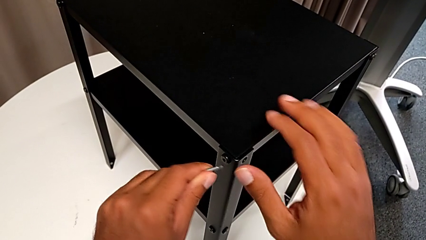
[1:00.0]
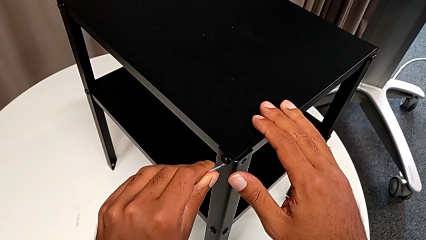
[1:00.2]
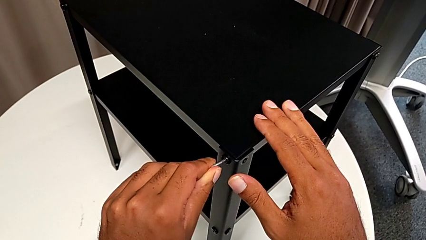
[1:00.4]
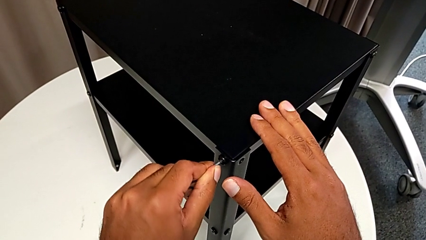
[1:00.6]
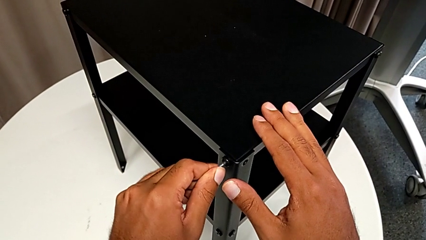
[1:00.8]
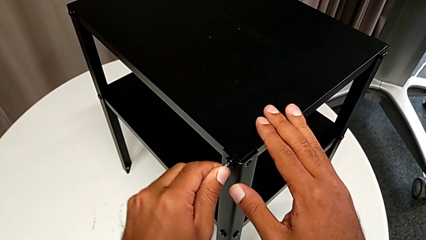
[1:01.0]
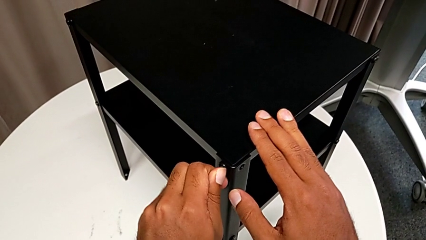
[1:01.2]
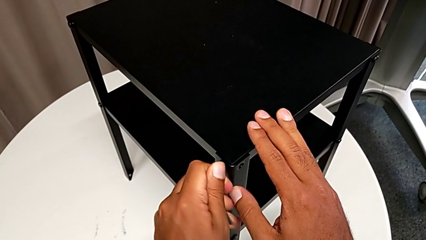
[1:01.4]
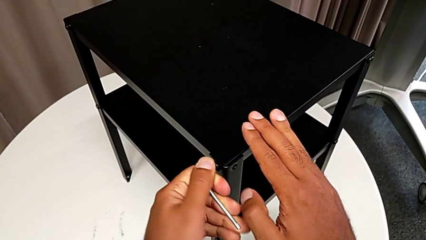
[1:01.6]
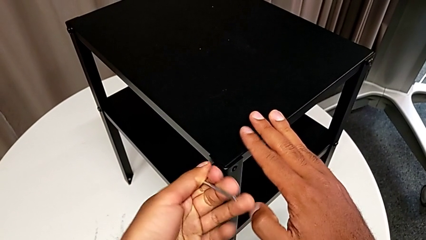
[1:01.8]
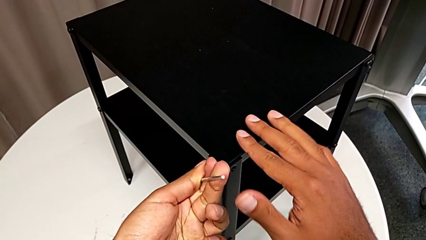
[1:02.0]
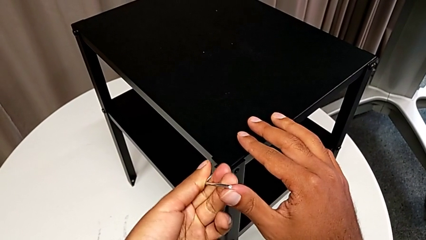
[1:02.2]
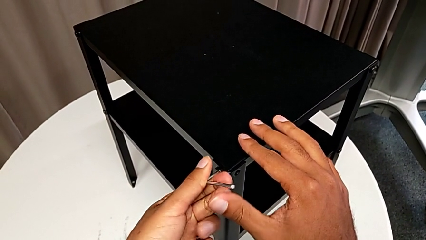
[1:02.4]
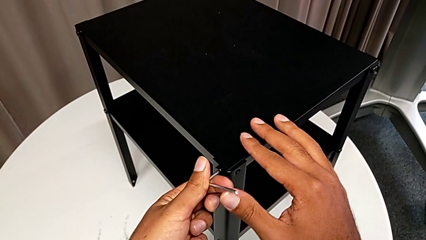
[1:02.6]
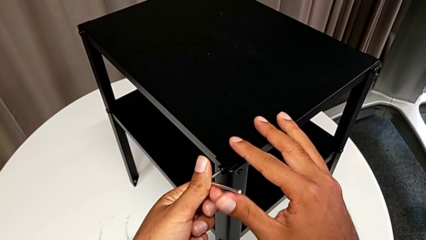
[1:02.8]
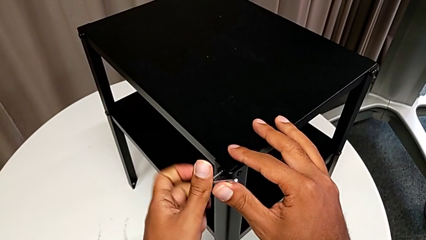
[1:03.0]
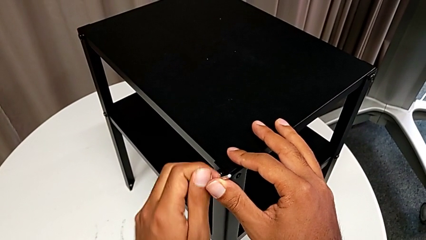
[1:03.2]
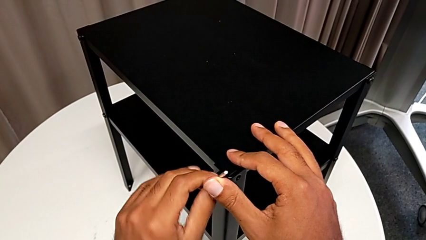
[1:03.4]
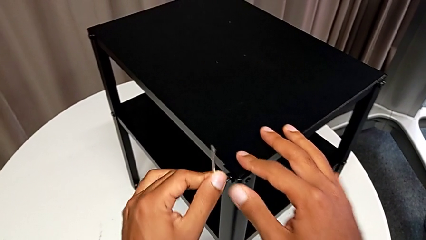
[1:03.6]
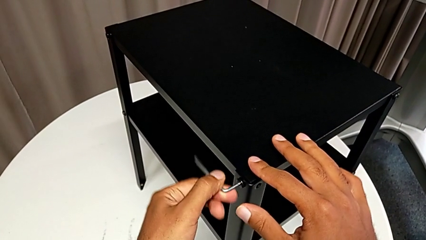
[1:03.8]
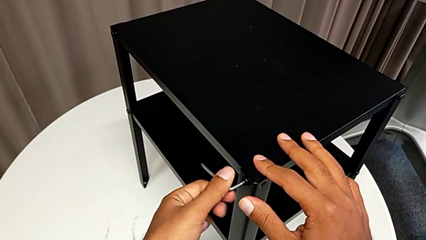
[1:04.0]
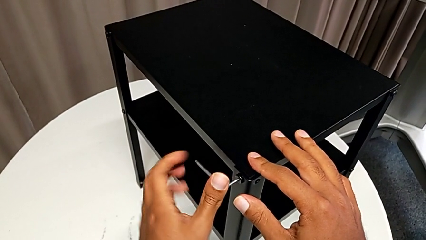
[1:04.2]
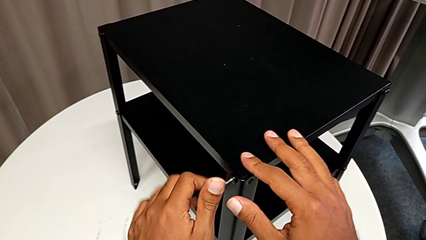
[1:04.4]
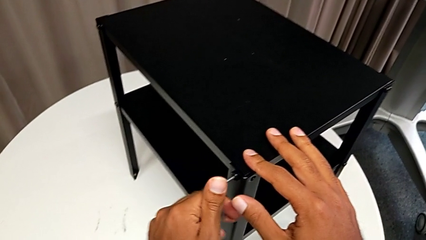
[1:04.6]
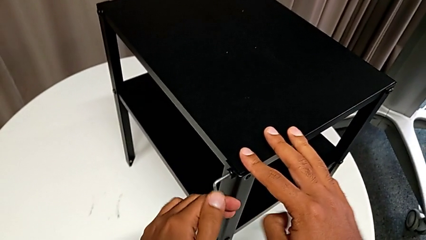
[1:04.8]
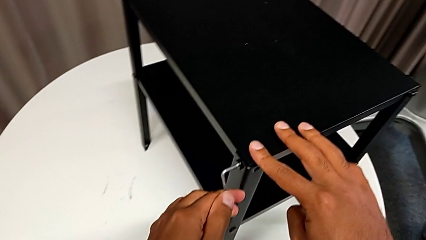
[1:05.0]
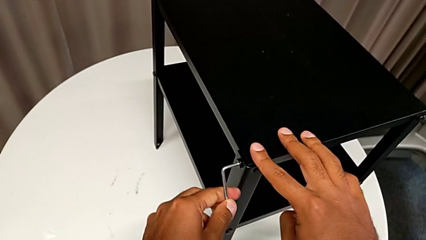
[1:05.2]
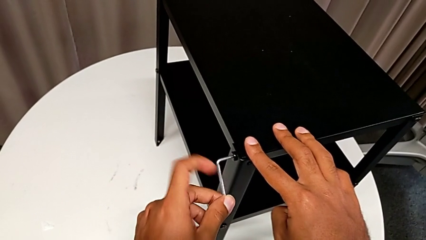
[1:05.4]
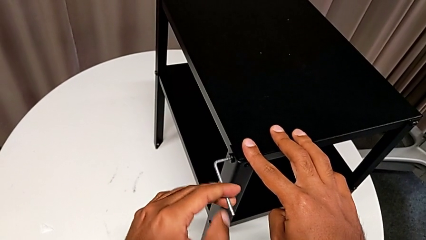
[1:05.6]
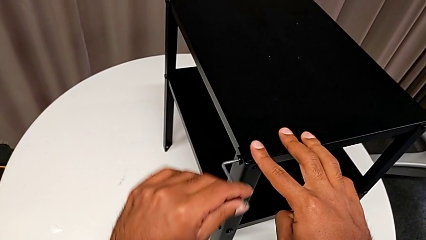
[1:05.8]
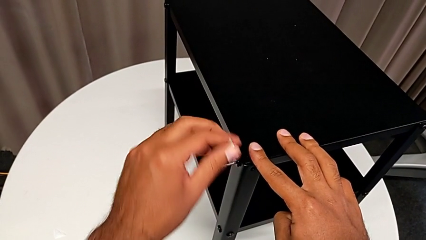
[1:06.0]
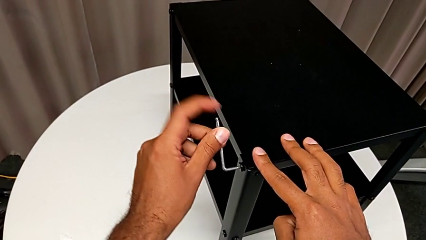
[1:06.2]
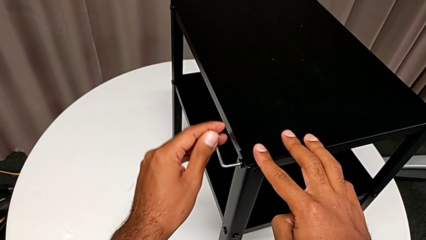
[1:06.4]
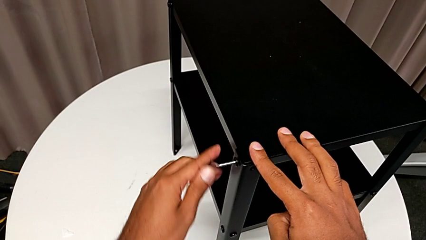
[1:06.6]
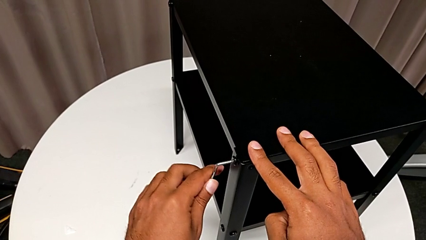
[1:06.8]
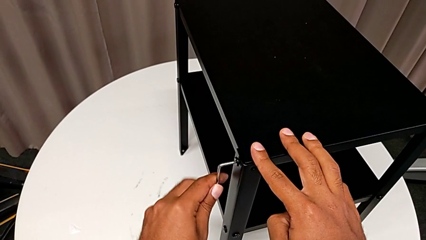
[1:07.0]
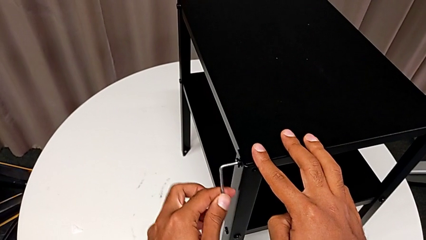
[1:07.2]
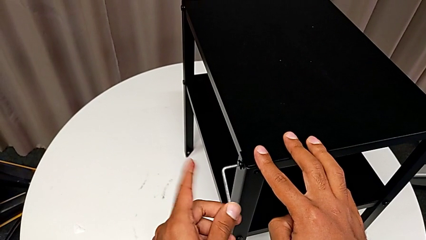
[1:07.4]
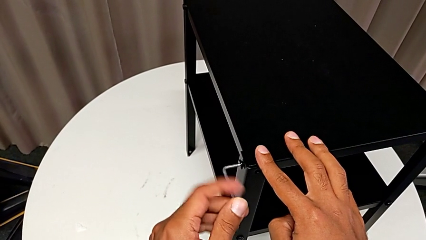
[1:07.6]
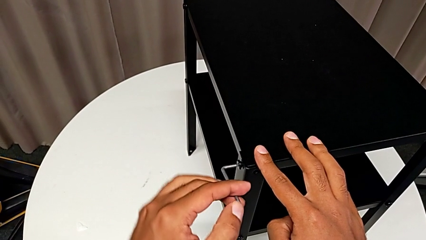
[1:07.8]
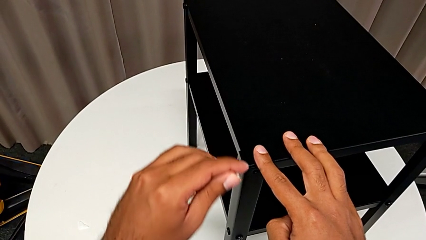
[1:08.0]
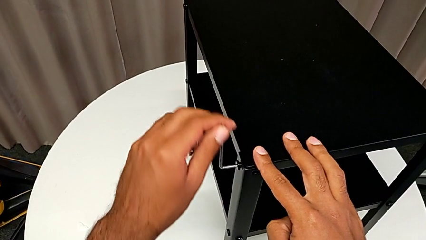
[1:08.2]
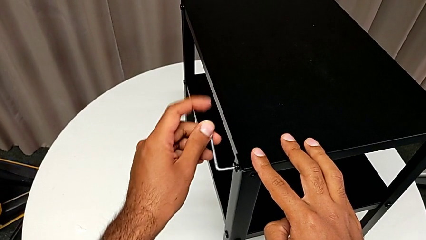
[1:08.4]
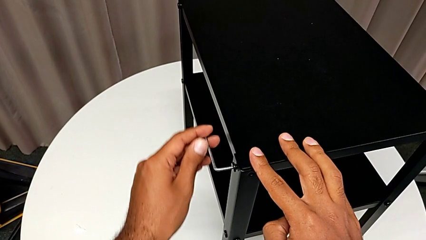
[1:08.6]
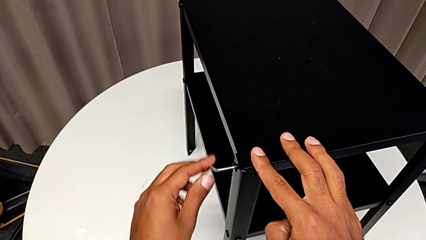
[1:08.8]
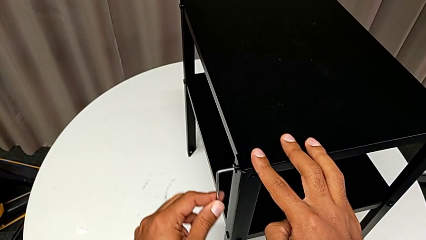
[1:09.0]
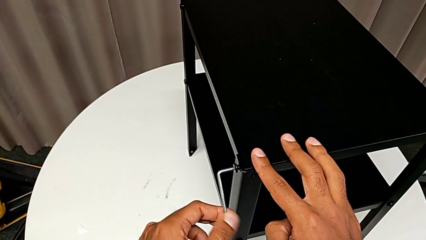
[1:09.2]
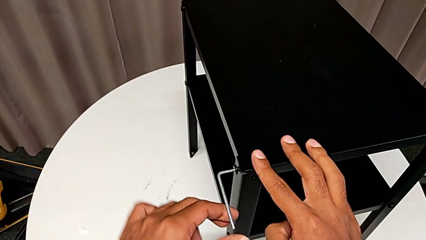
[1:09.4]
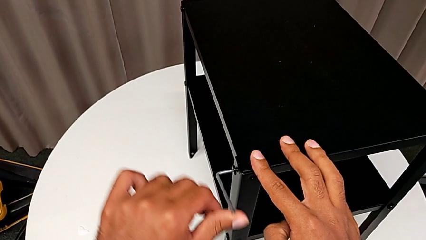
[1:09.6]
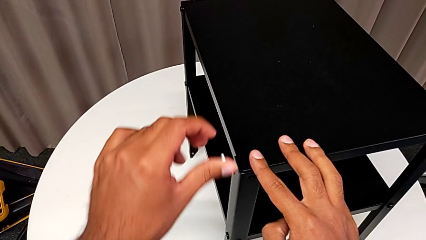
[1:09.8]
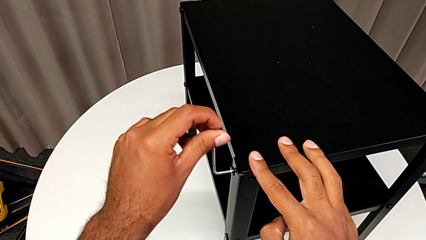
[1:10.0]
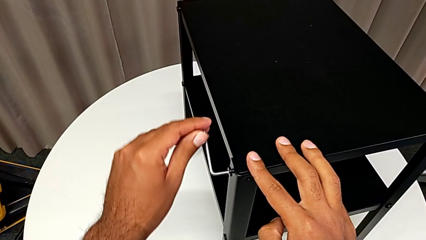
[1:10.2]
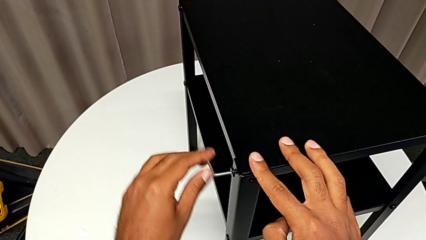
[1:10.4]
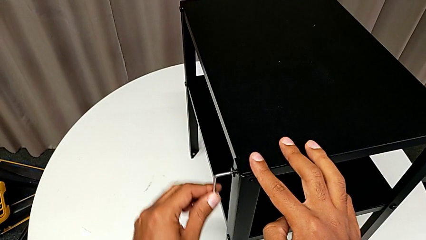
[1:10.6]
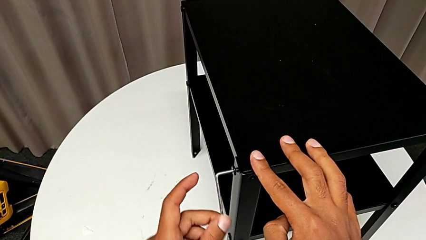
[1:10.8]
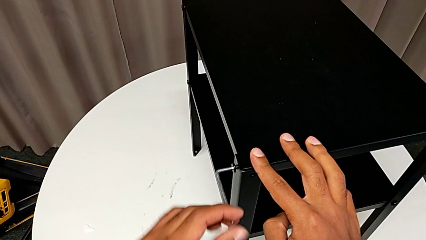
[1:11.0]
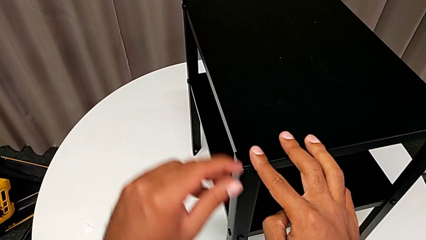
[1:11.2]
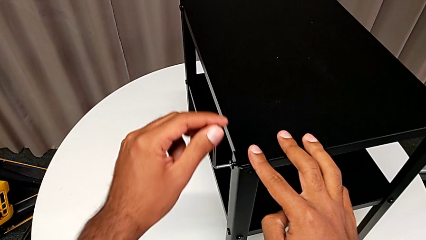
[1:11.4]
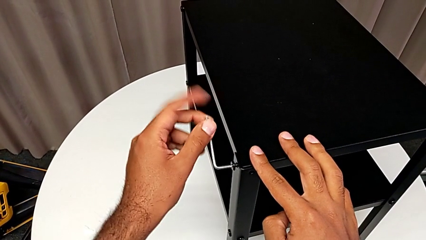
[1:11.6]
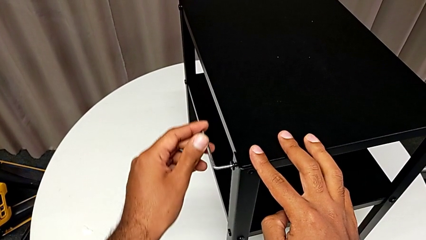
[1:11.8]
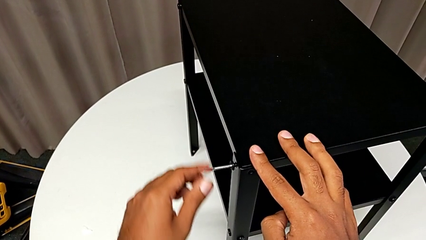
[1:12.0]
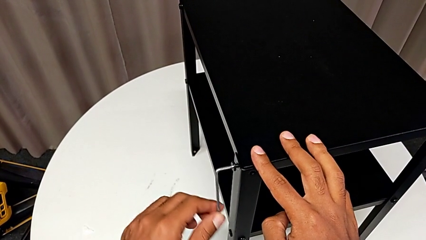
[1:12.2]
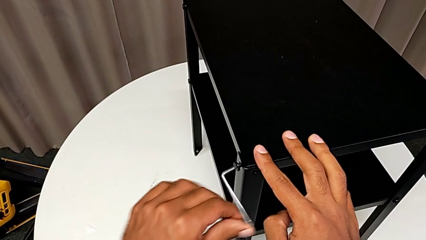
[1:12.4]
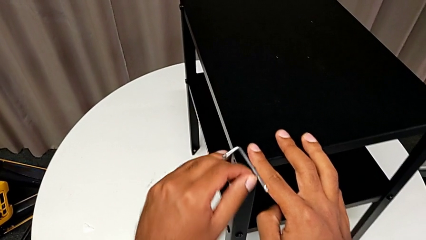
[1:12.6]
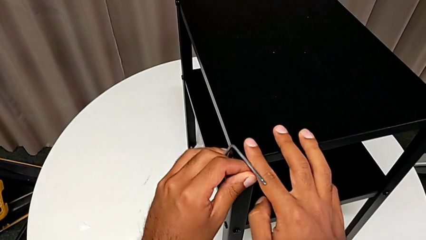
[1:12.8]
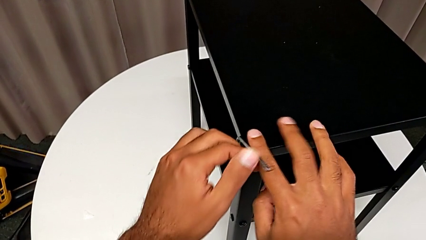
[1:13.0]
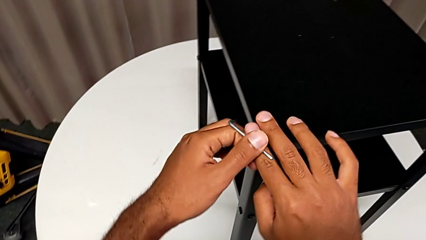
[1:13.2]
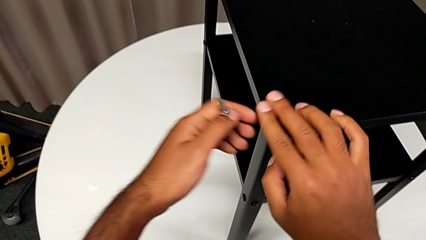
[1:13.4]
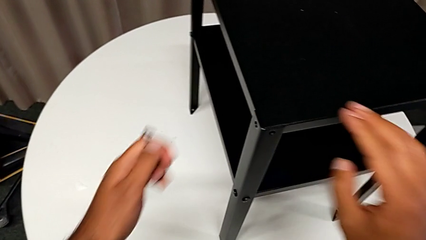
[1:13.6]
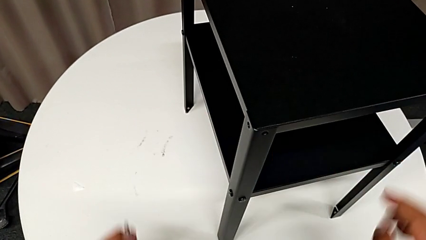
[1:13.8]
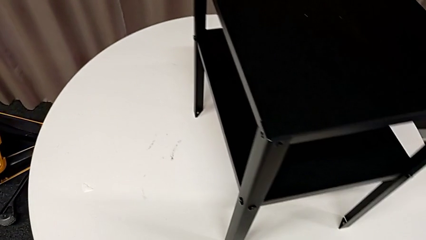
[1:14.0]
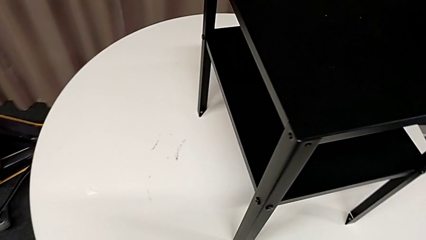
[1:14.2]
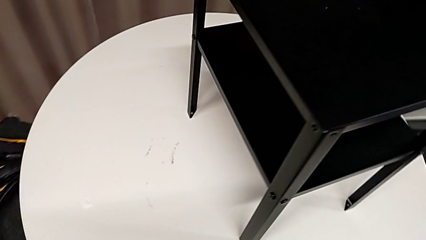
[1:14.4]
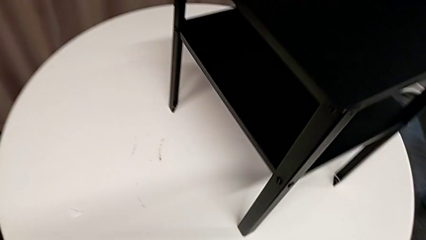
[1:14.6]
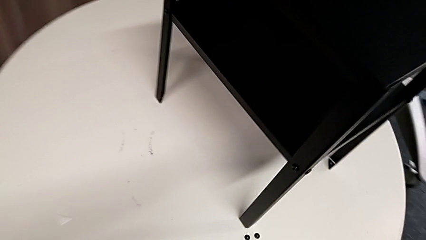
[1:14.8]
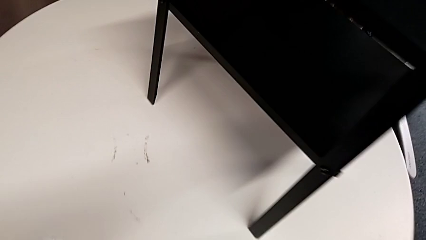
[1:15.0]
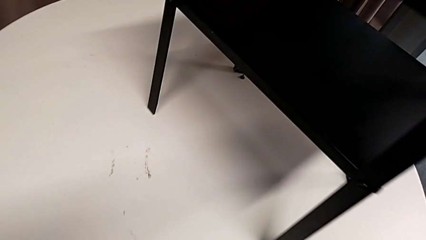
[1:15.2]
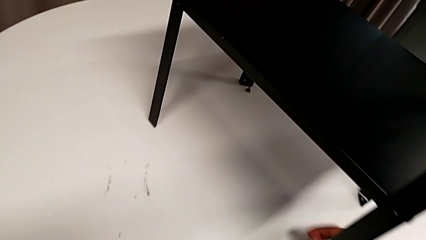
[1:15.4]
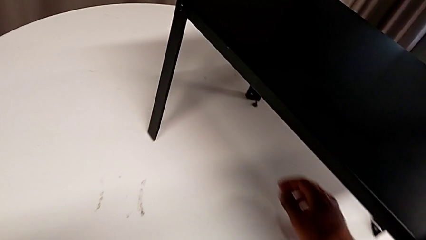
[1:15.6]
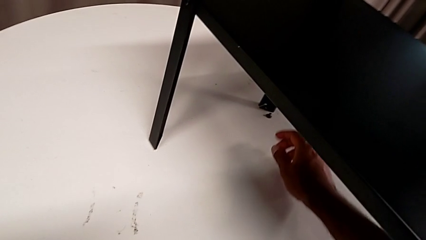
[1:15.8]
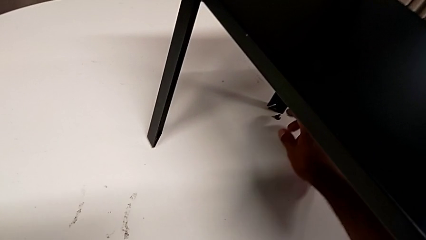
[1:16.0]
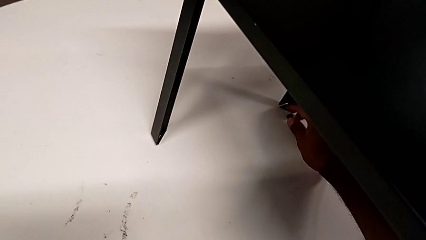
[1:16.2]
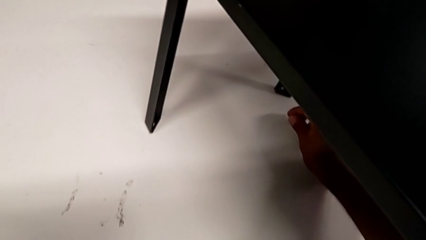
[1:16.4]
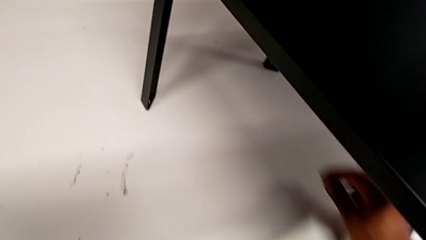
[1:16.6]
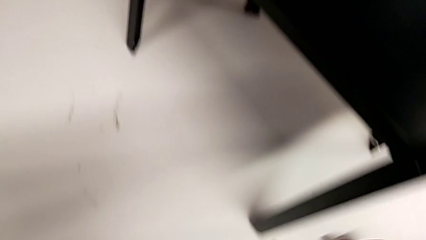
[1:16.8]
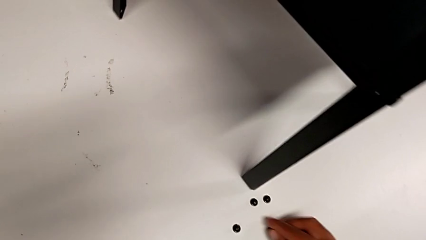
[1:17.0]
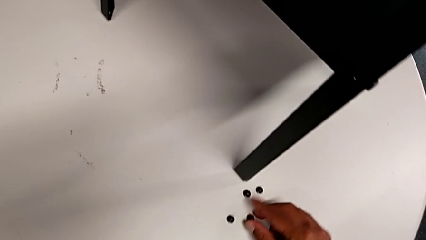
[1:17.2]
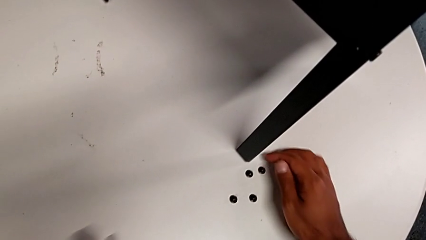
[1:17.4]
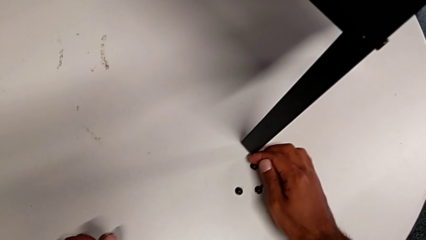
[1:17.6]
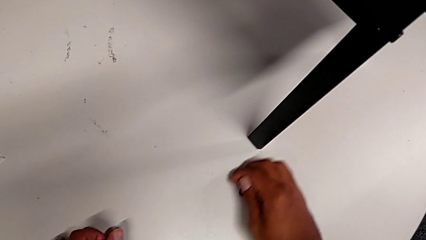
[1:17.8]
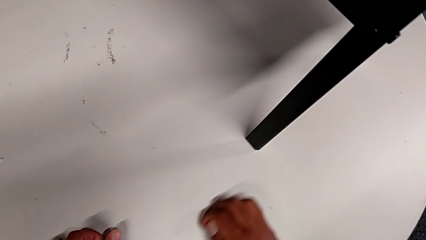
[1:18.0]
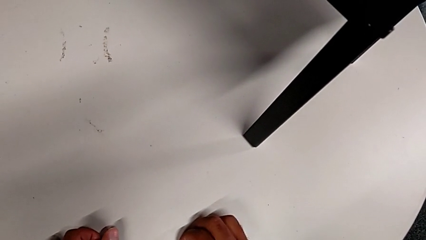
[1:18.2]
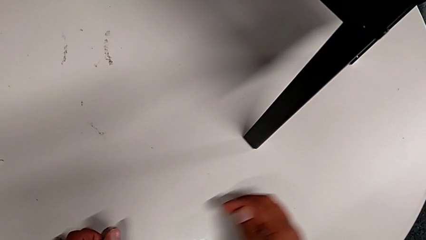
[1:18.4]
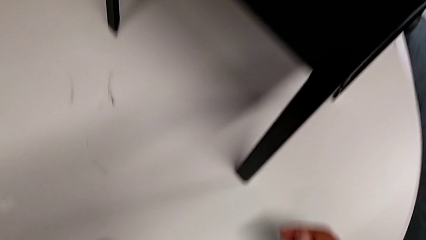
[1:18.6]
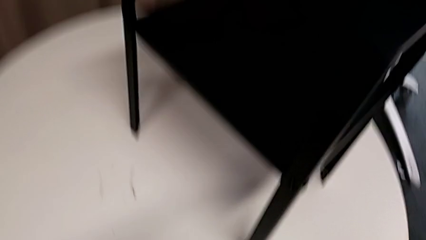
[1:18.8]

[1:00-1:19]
The camera wearer is removing the top table from the furniture. They insert the Allen wrench, unscrew the hex socket head, wrongly drop the Allen wrench and drop the hex socket head, grab it, place it and align it.
